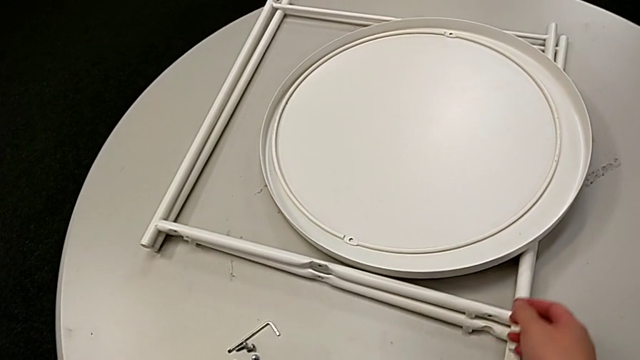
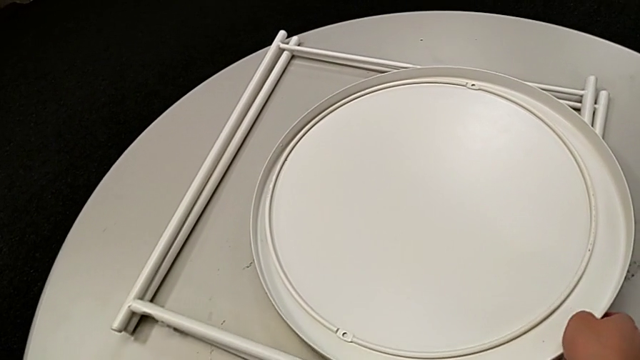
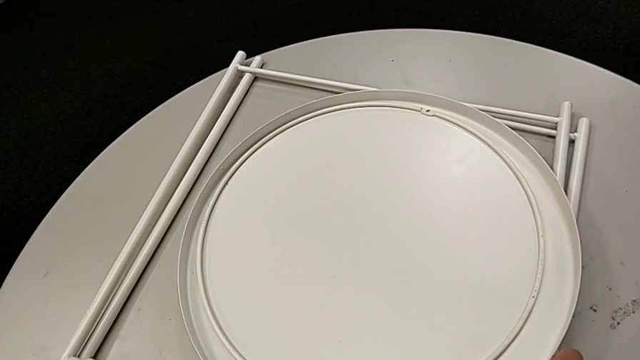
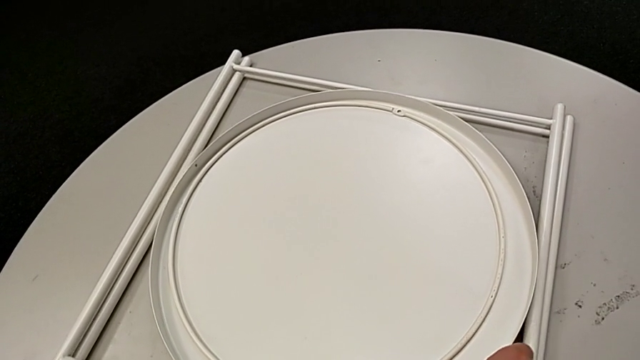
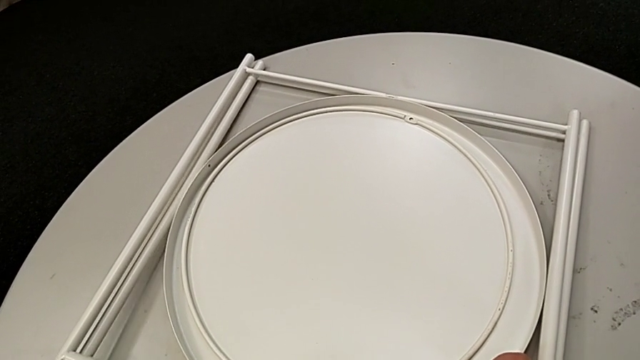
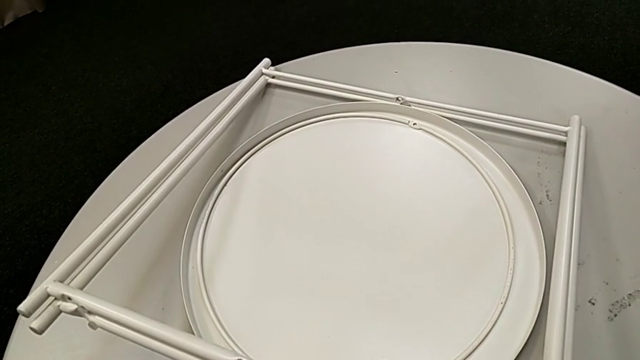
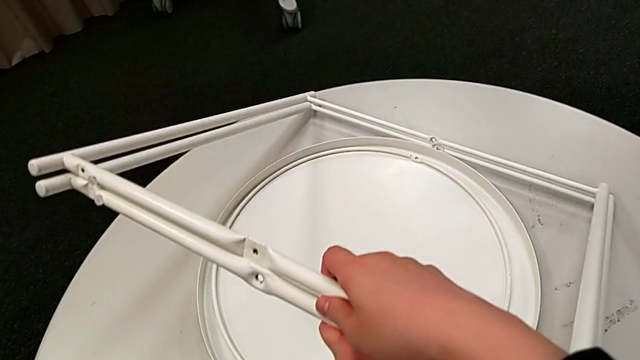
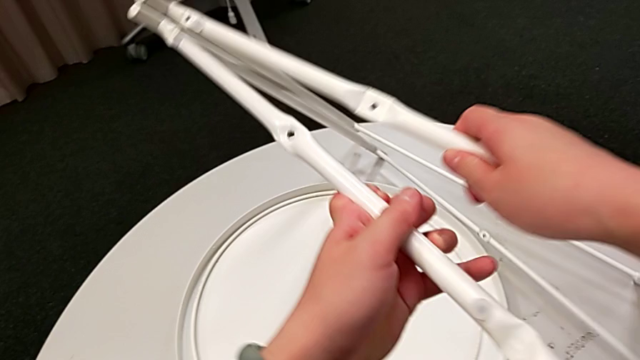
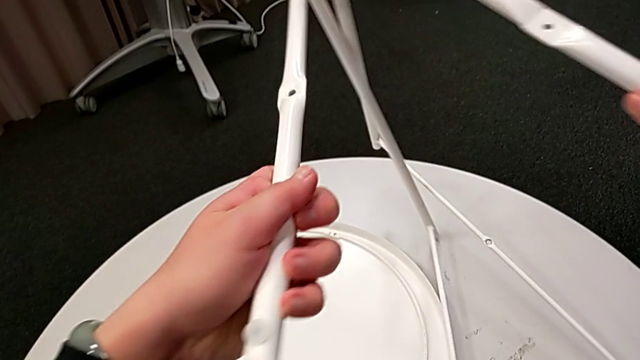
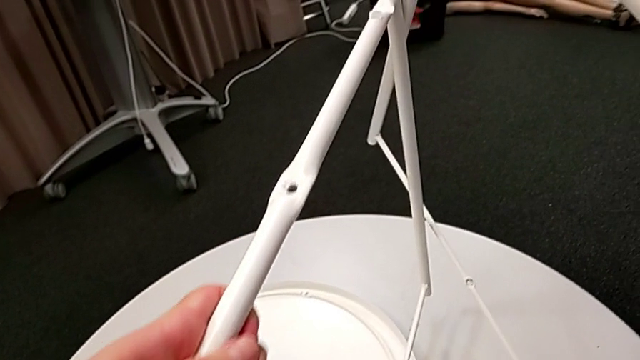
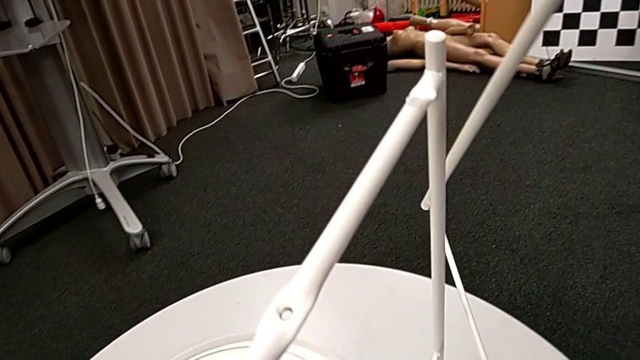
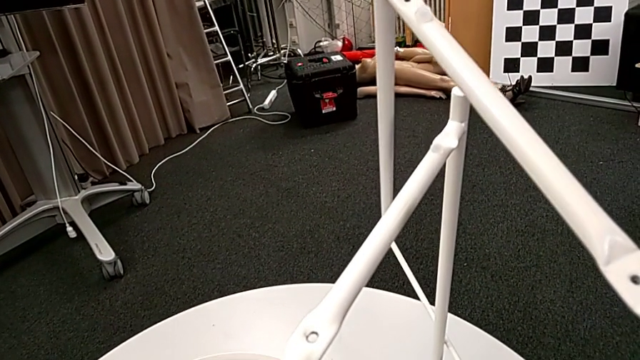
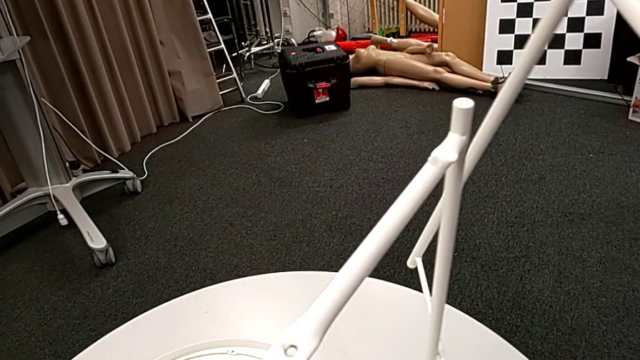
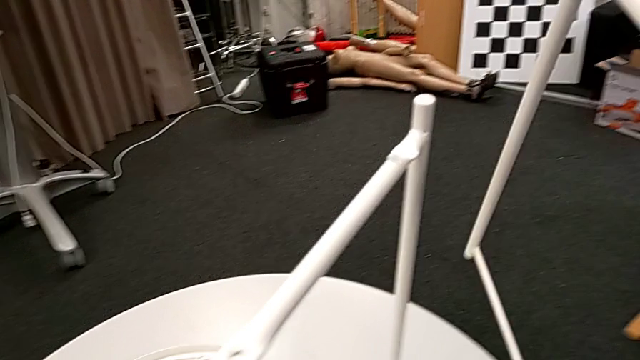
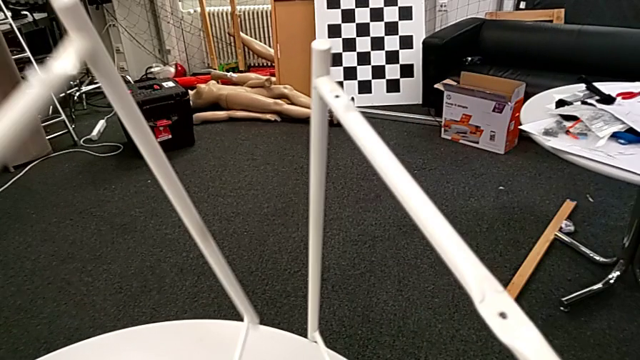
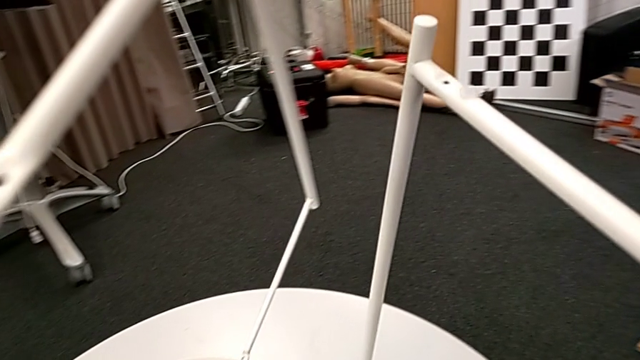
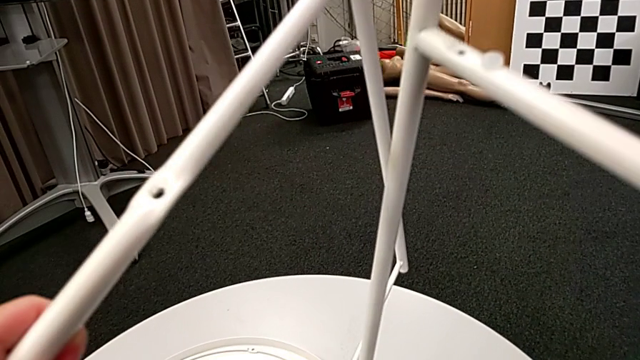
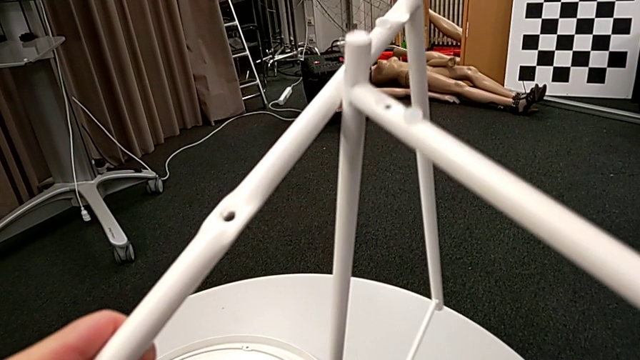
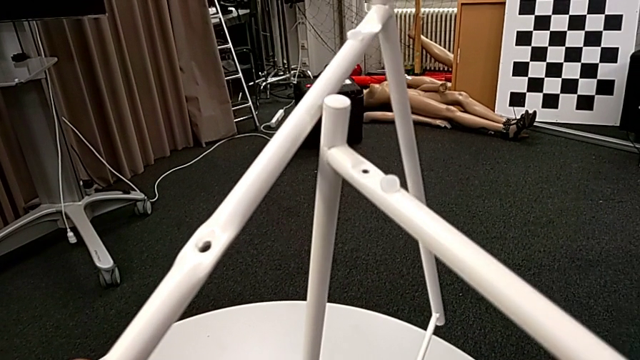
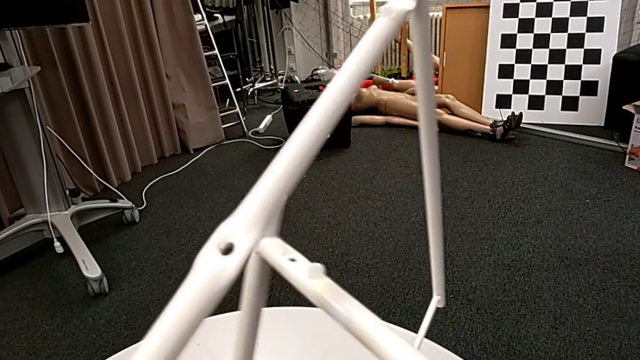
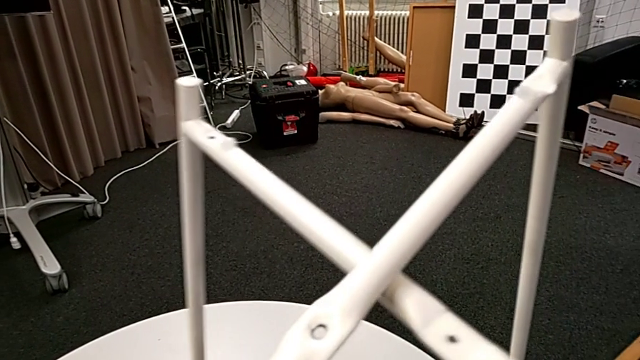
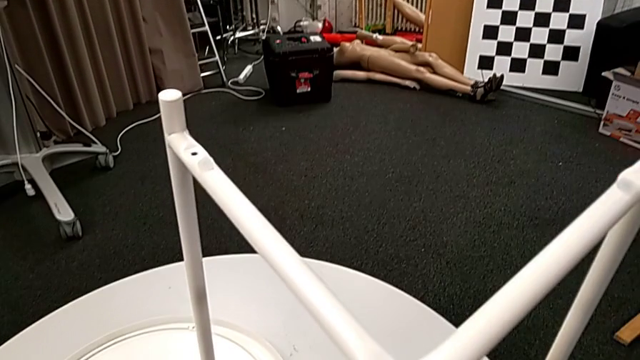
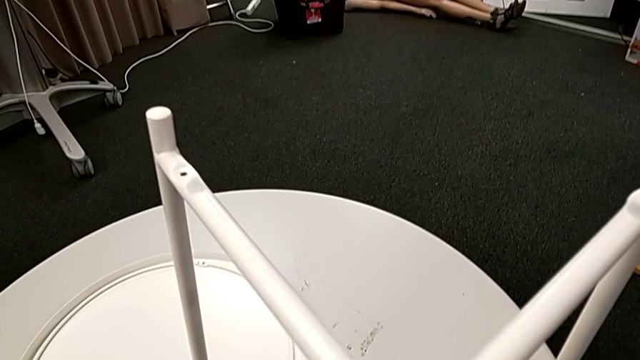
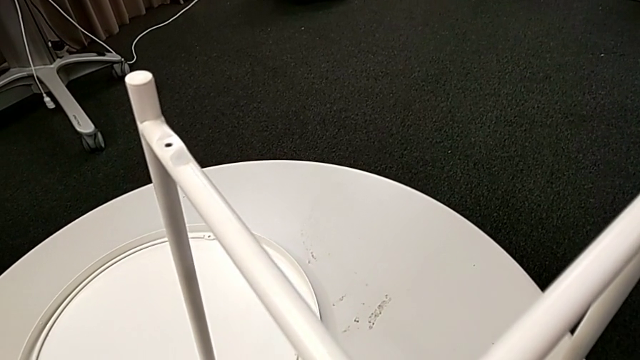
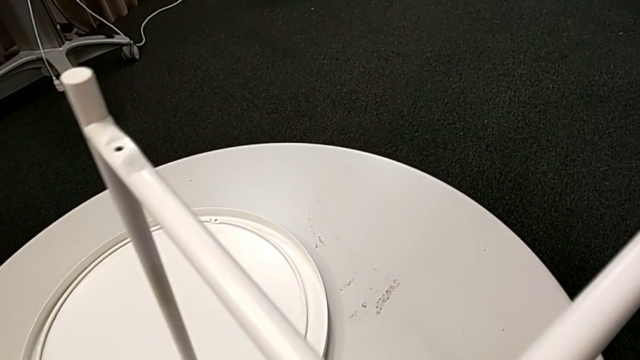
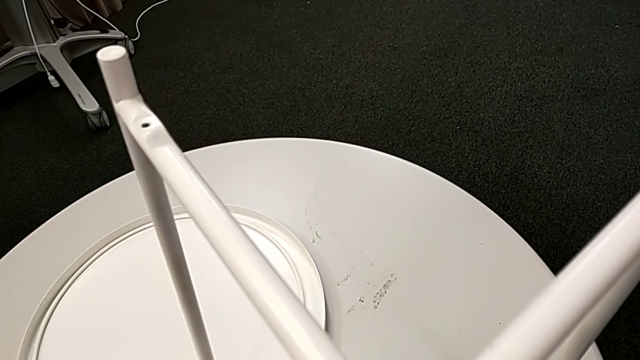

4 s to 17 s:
The camera wearer assembles both legs of the table. They slide the tray, grab the two legs, split the leg, insert the right leg, place the leg and hold both legs.

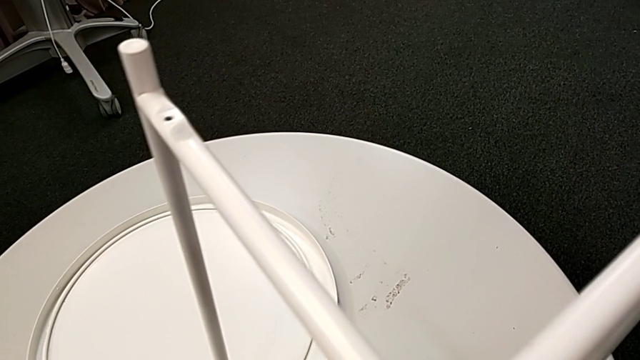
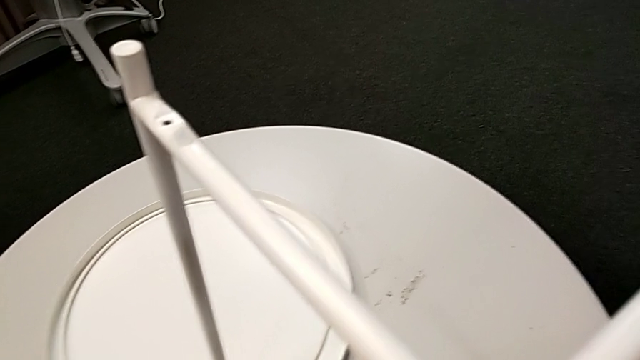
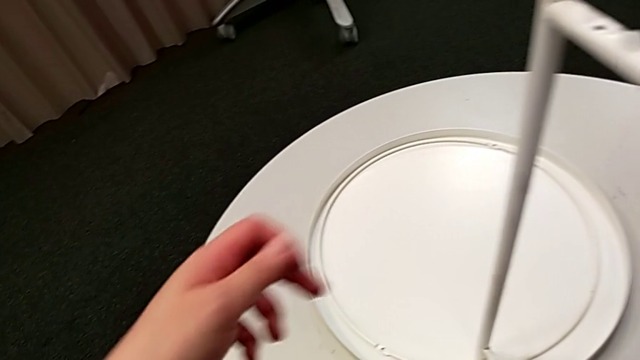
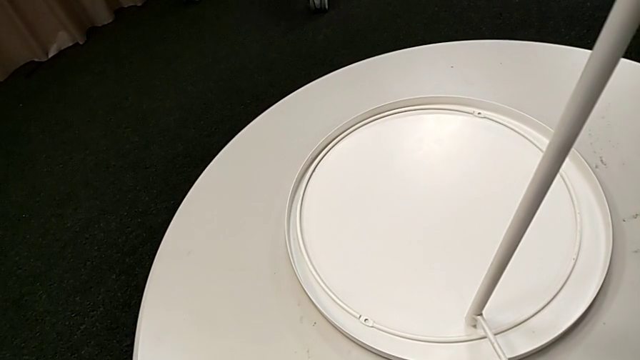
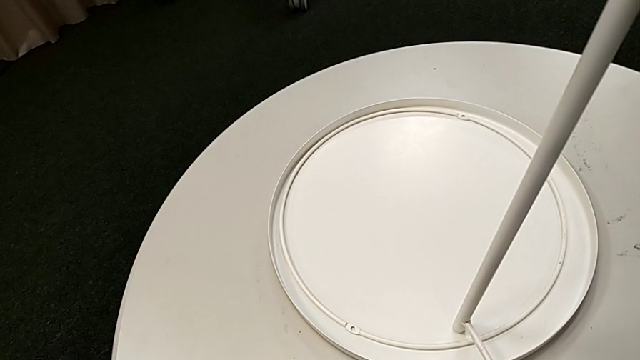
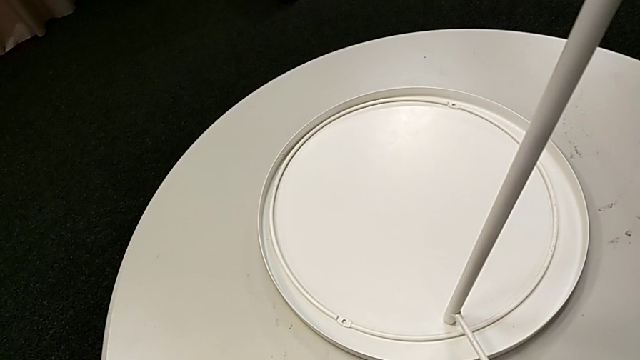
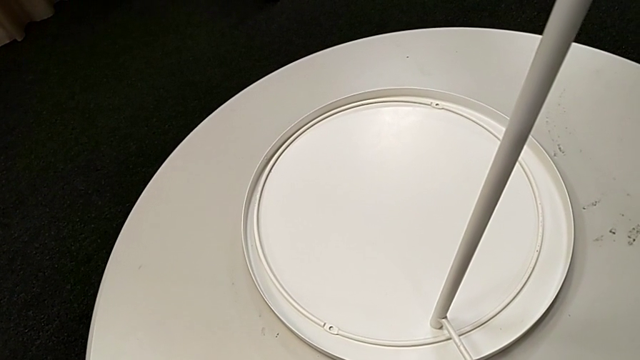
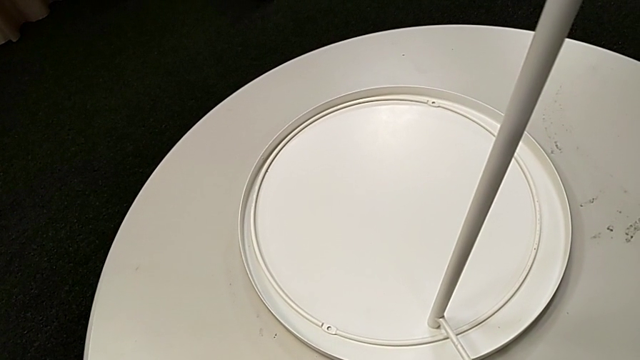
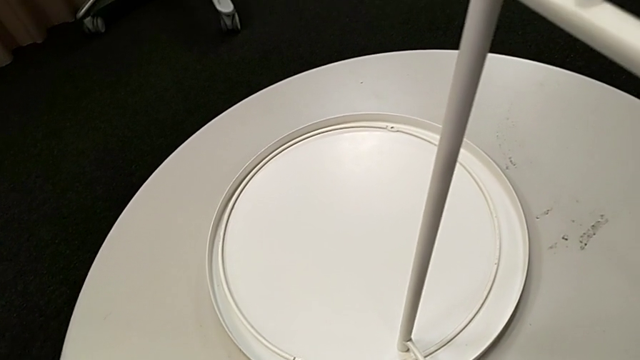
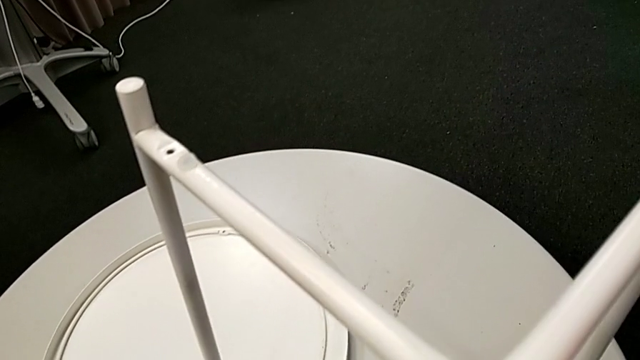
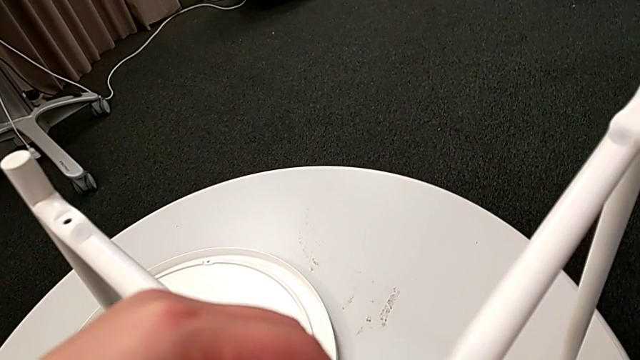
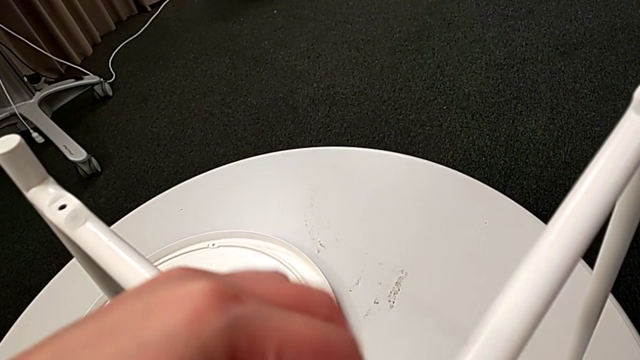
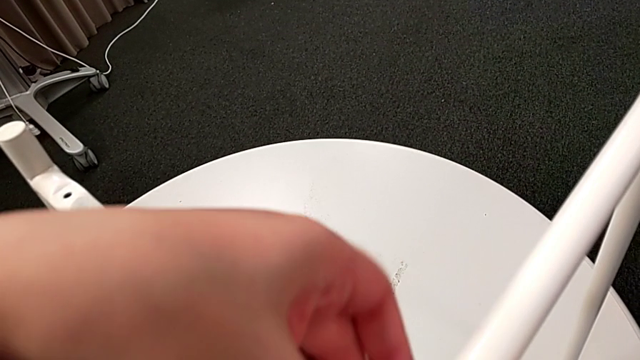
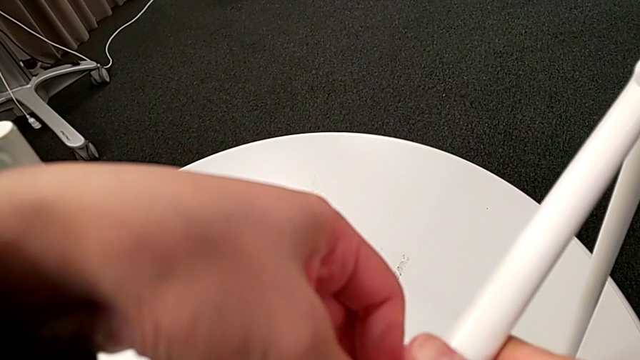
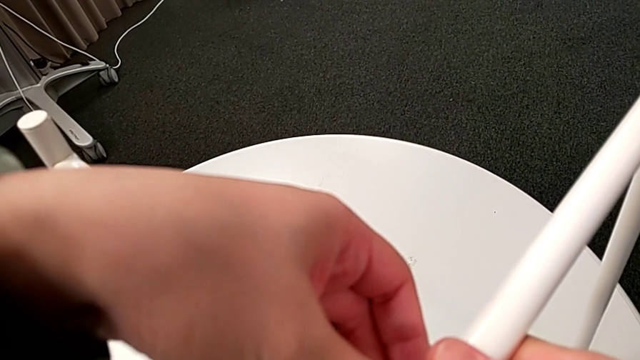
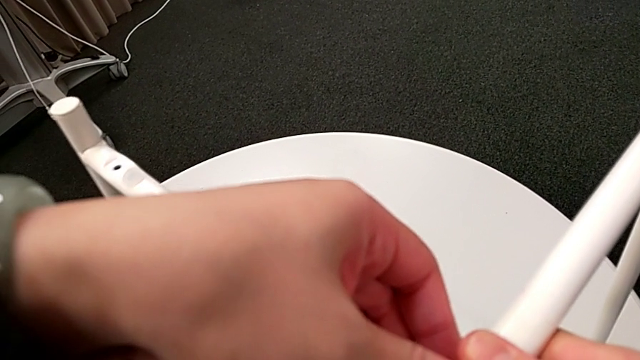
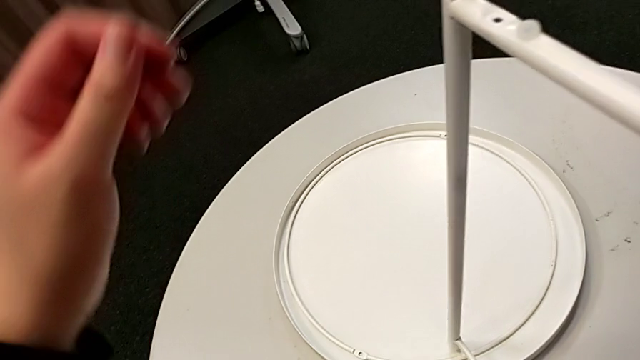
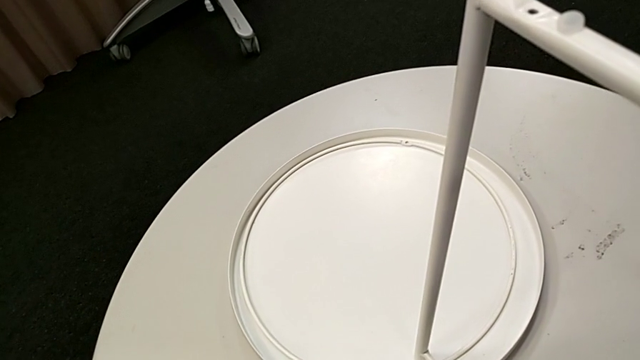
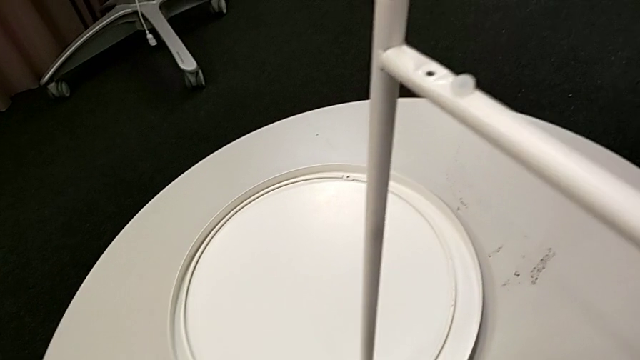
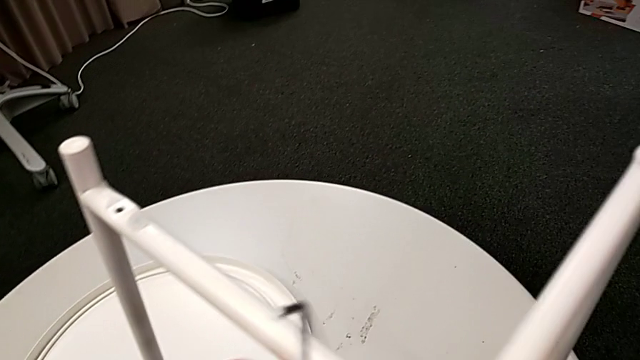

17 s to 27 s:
The camera wearer is screwing the first hex socket head into the leg of the table. They grab the hex socket head, insert it and grab the Allen wrench.
